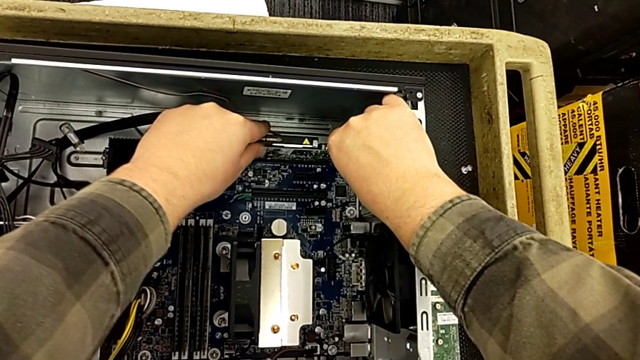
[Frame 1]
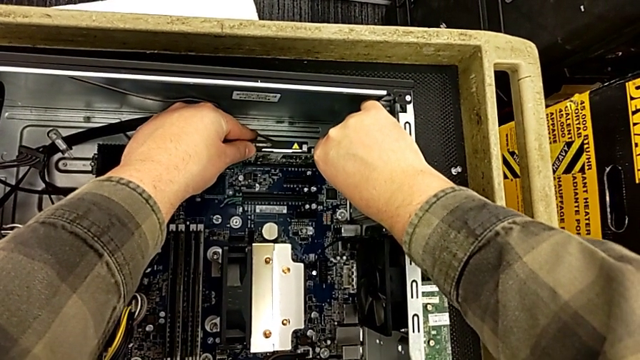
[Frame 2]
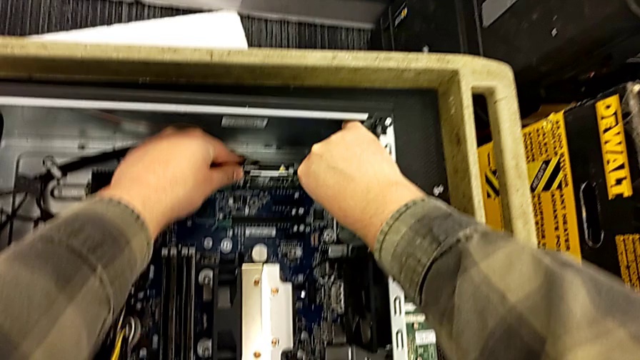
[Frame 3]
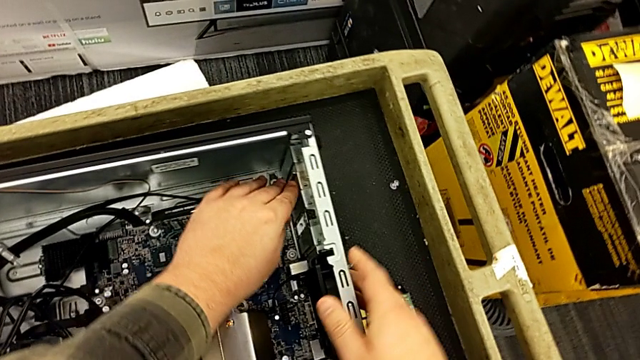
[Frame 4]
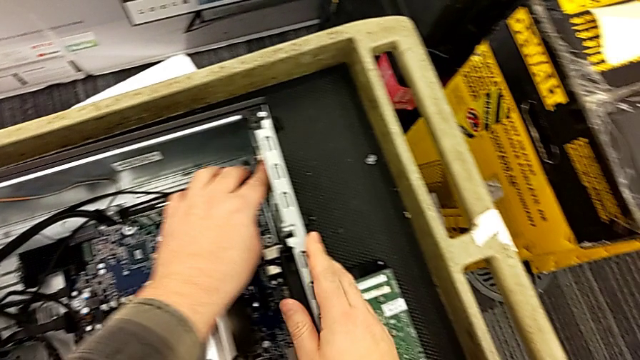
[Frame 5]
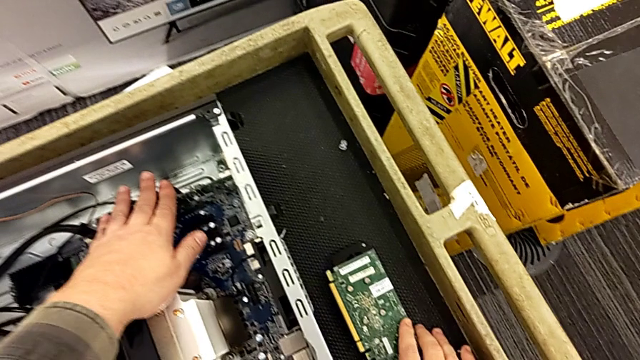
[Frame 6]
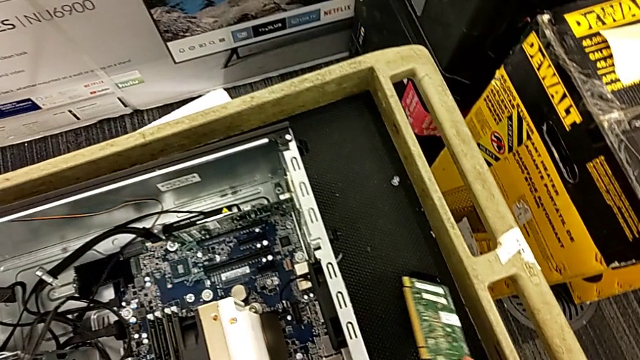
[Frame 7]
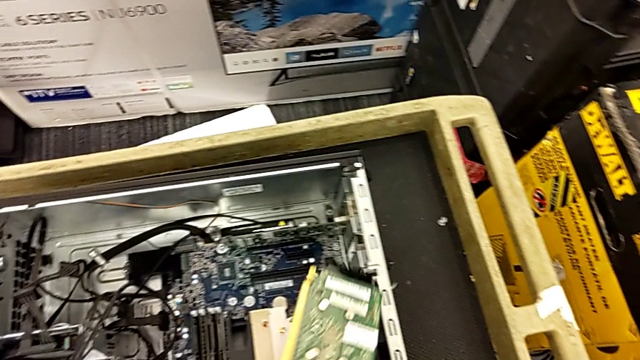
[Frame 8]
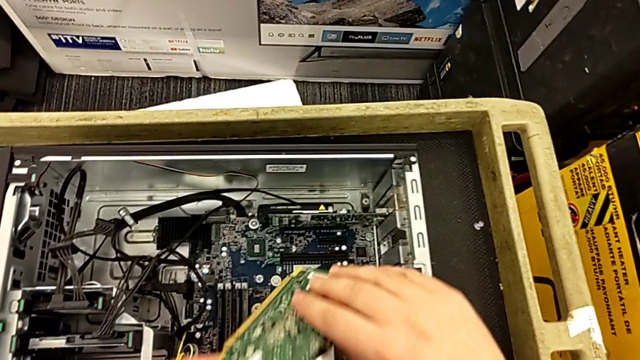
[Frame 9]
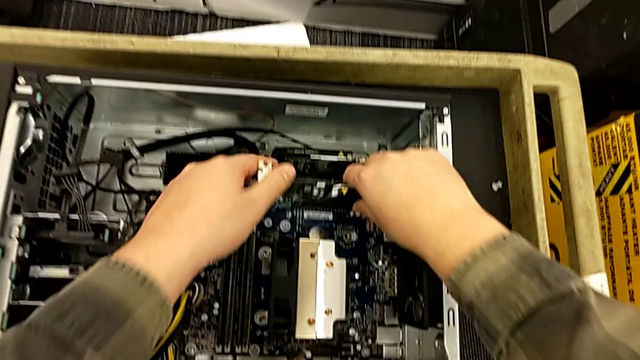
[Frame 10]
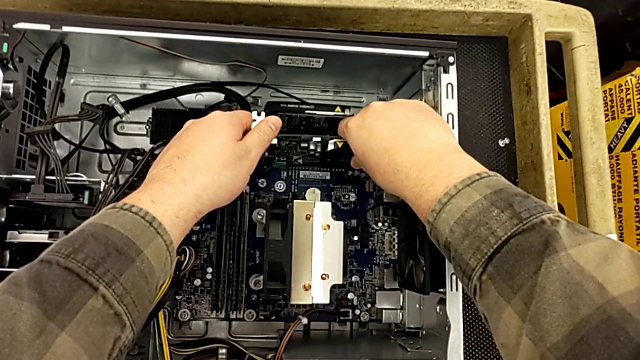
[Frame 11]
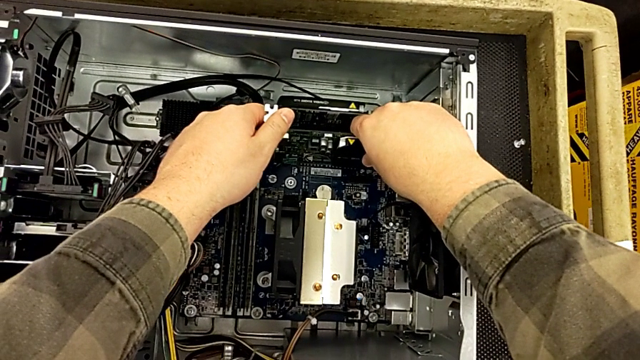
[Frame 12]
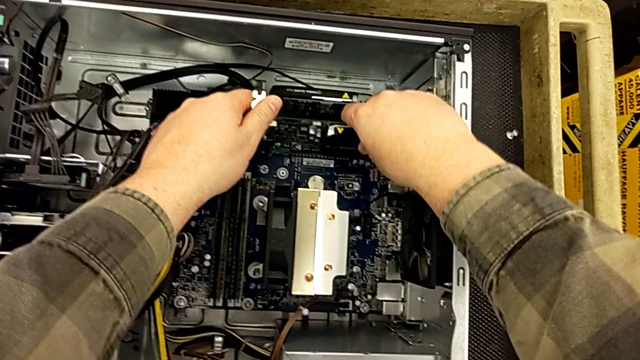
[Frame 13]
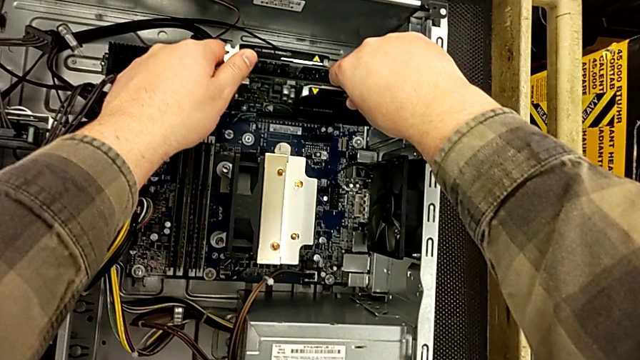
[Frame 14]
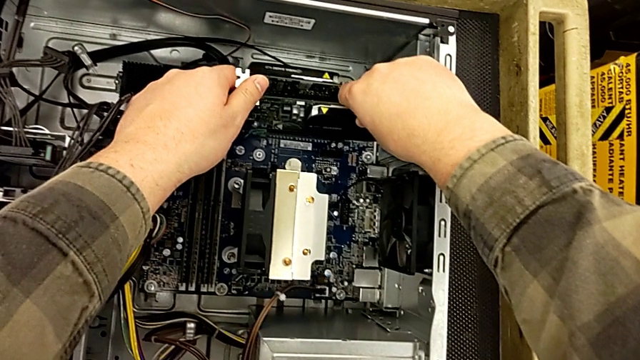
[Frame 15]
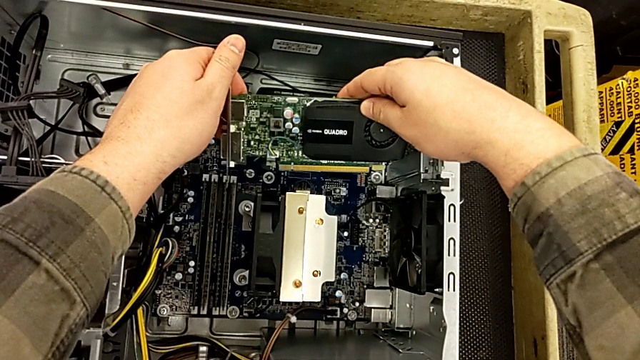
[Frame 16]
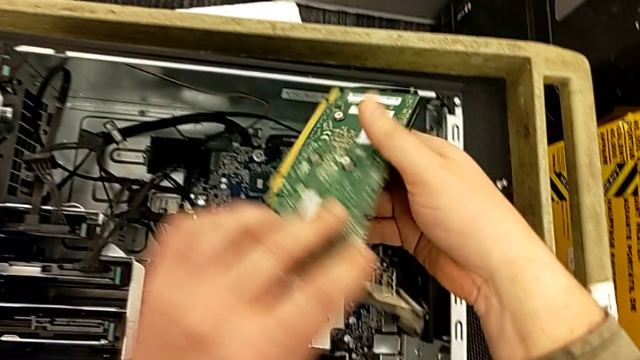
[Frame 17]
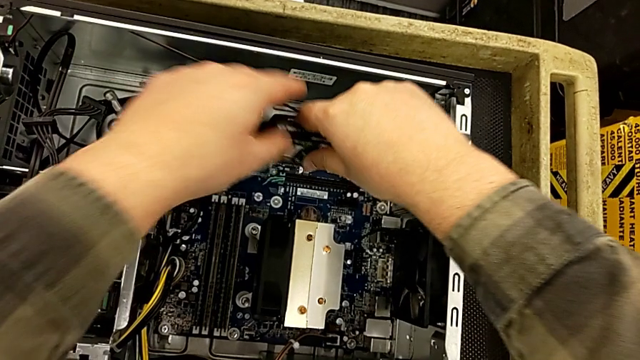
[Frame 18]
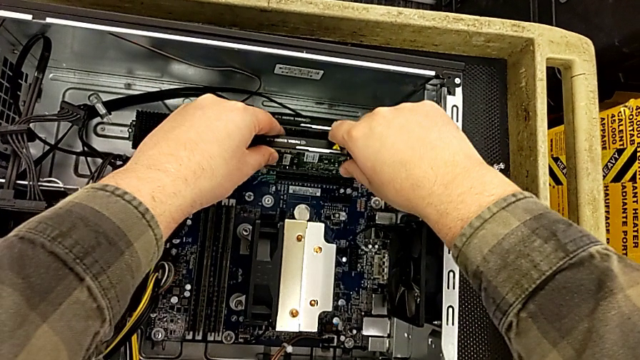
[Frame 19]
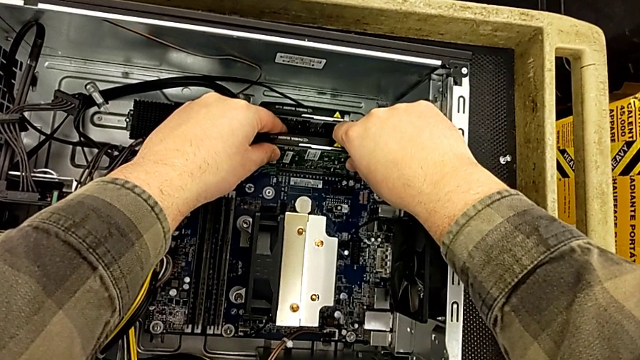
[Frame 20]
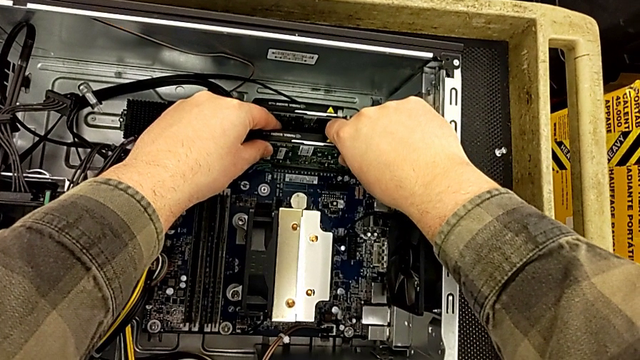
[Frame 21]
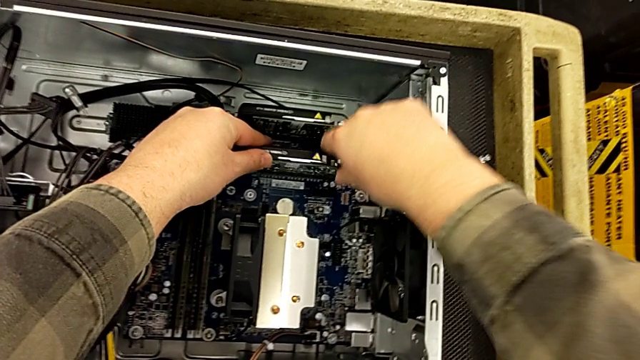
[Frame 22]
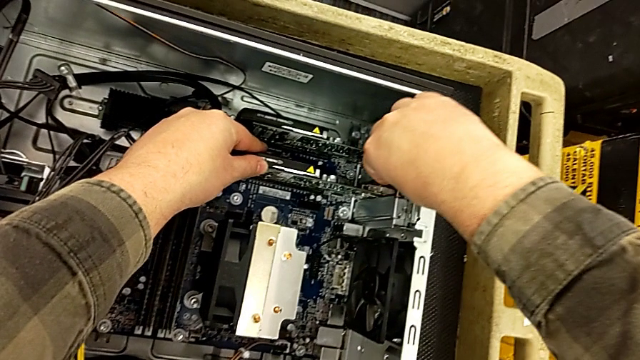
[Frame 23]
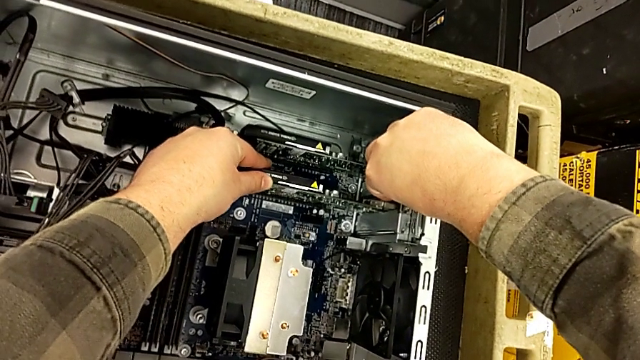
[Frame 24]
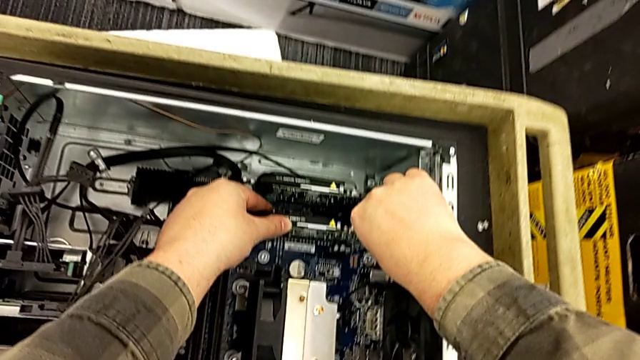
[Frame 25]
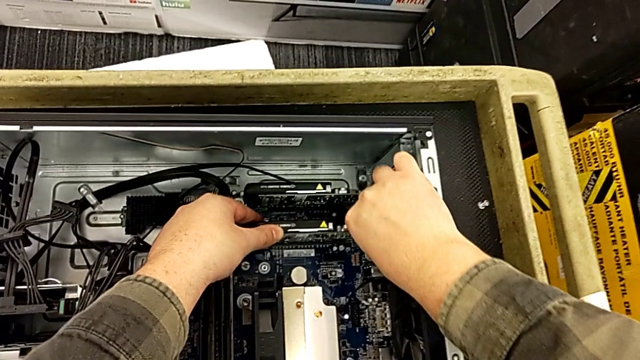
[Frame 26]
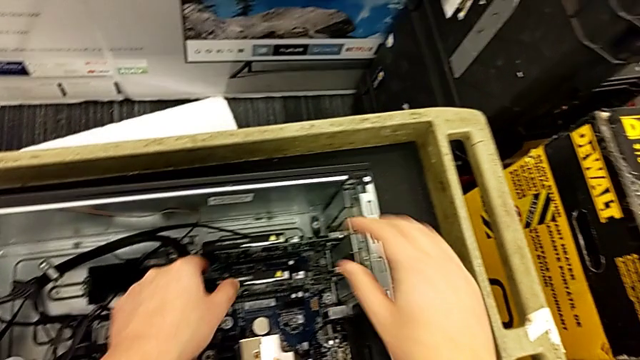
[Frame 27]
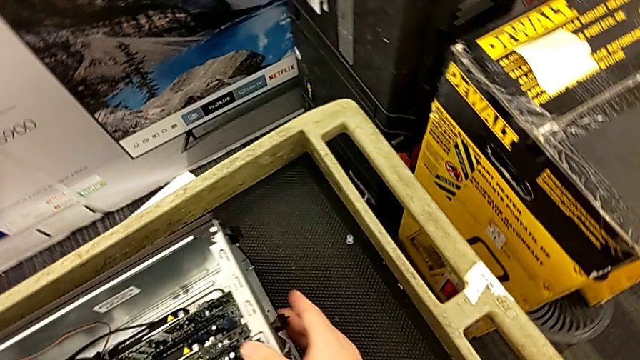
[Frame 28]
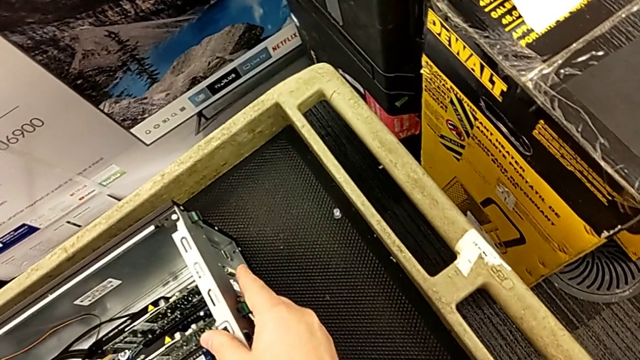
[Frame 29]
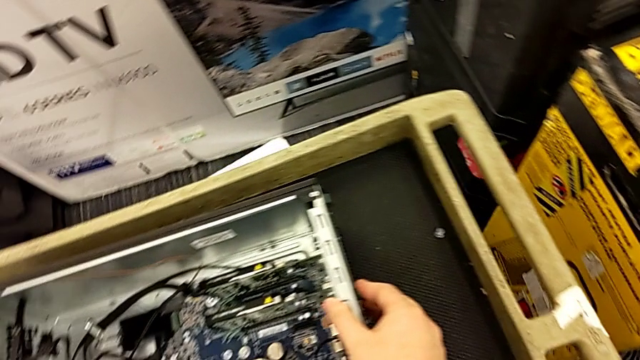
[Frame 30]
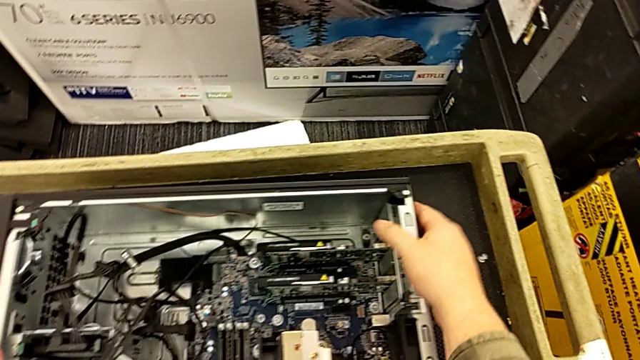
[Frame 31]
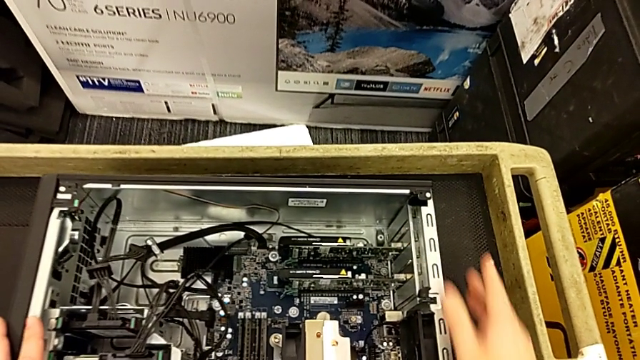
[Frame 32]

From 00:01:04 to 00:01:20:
The camera wearer is assembling the two graphic cards into the motherboard. They push the graphic card, grab the first graphic card with the right hand, press the graphic card with the left hand, lift the first graphic card, wrongly insert it upside down, rotate it, insert it, press the computer tab and pull it.

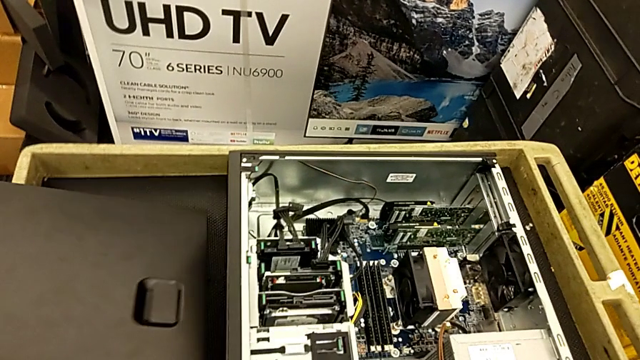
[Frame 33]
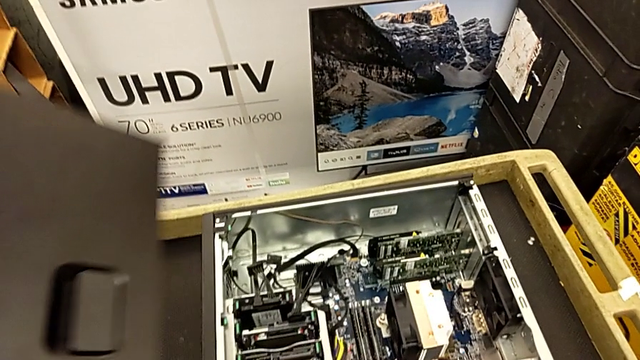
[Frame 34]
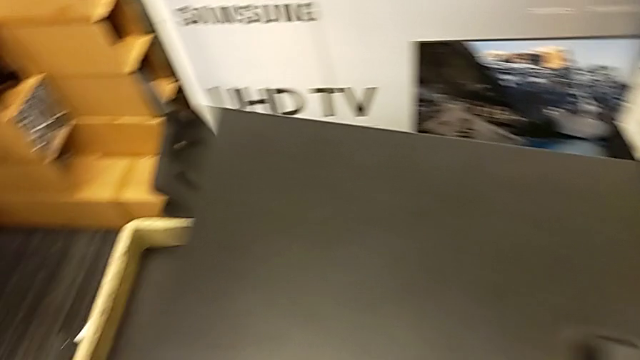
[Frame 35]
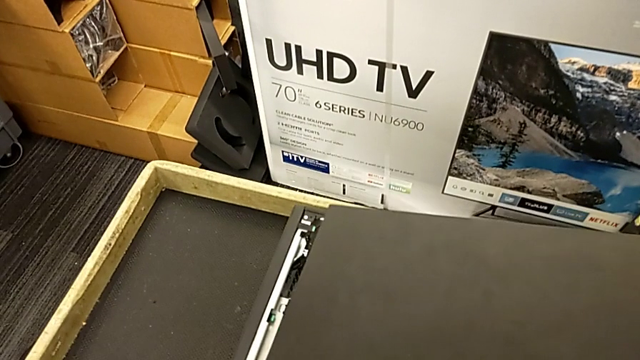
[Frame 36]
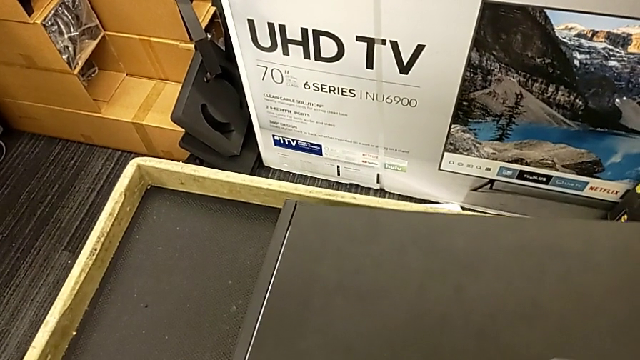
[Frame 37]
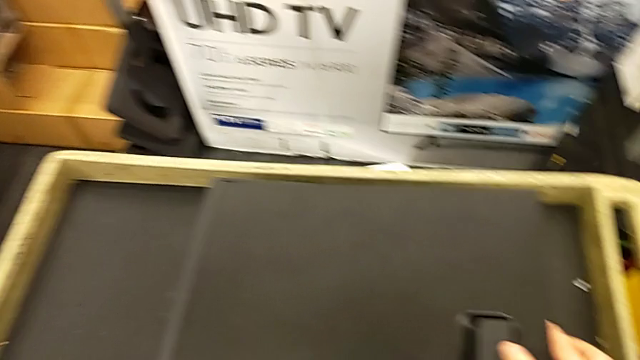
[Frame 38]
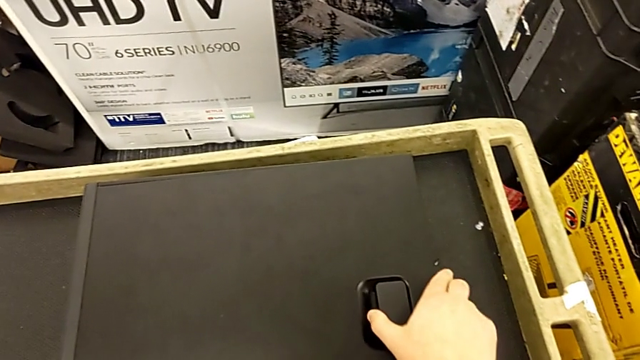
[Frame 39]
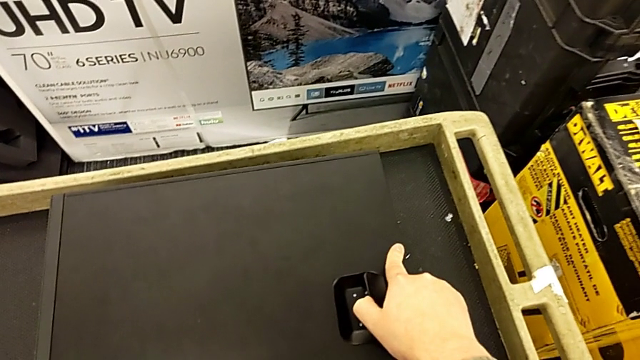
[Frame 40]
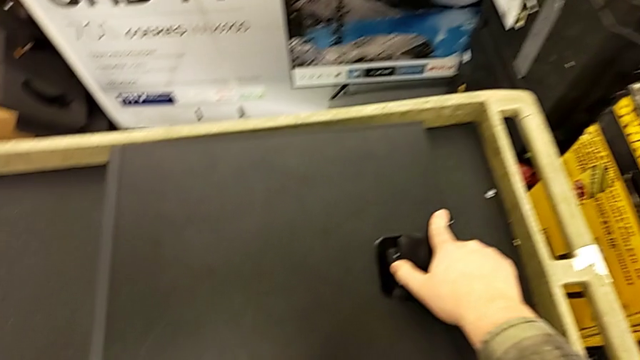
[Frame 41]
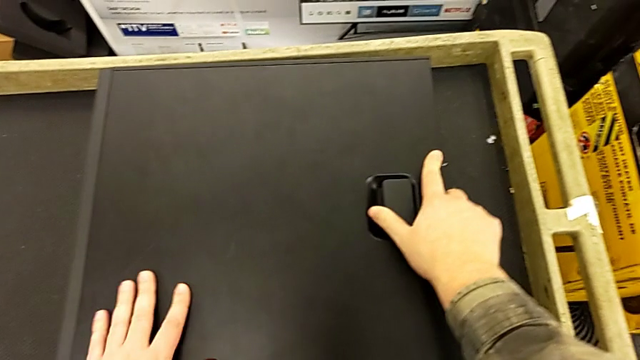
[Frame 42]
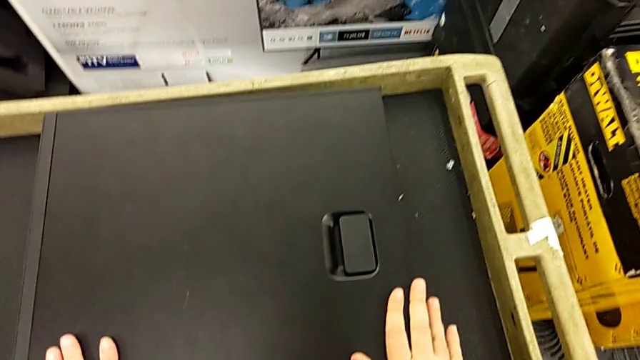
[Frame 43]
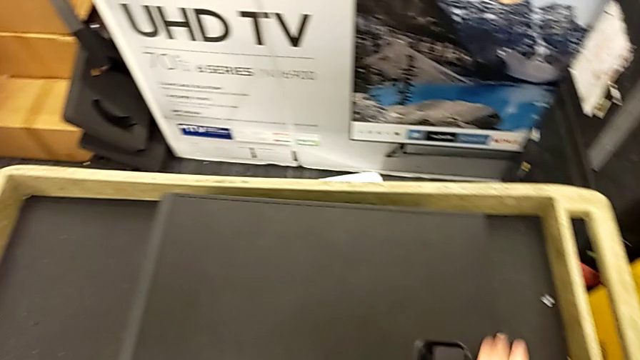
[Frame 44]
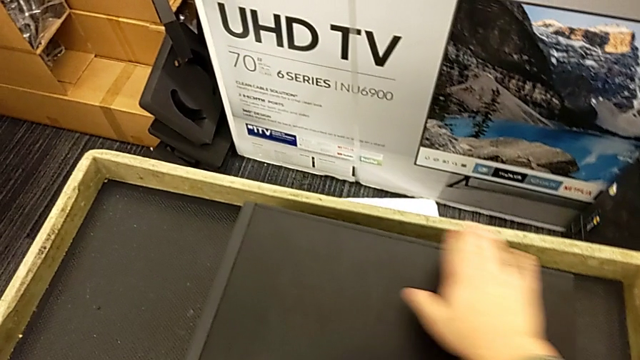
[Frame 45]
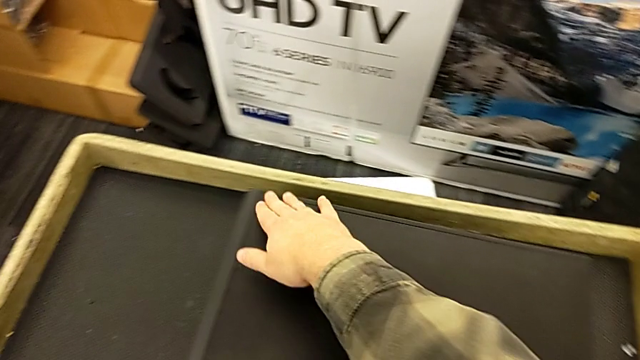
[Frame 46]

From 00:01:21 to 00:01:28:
The camera wearer closes the cover. They grab the cover, insert it, assemble it and inspect it.
